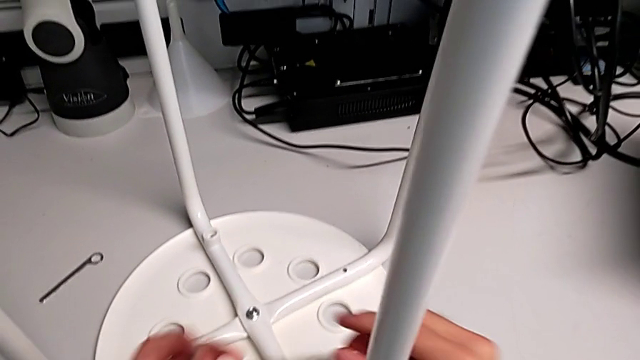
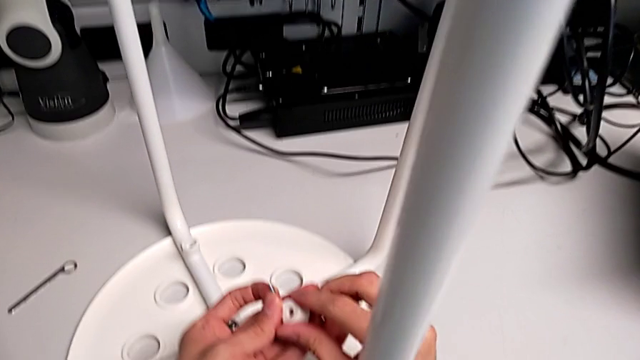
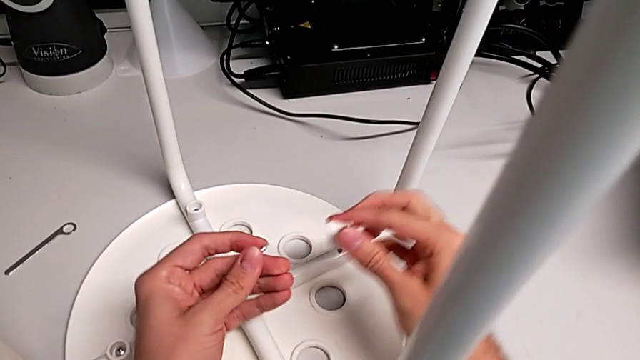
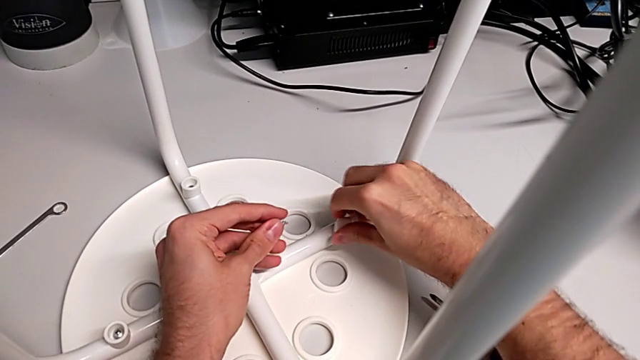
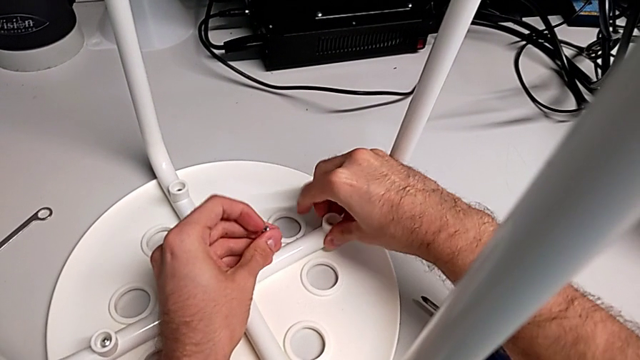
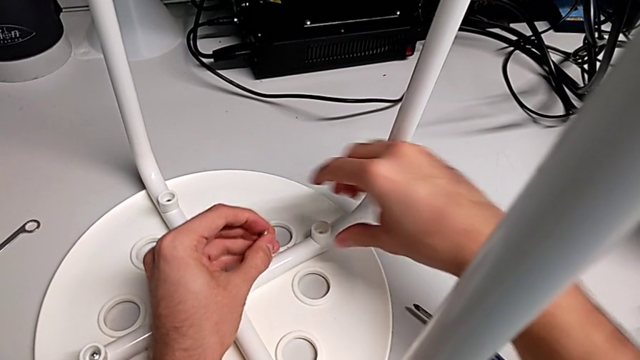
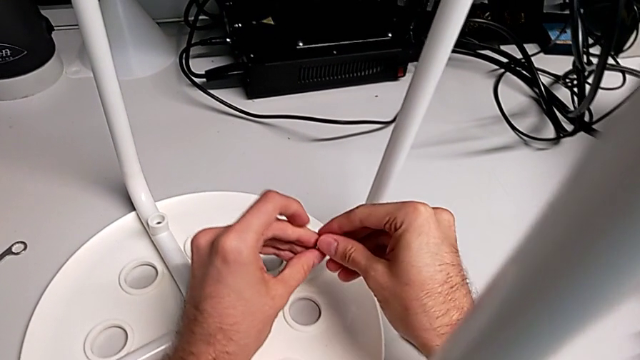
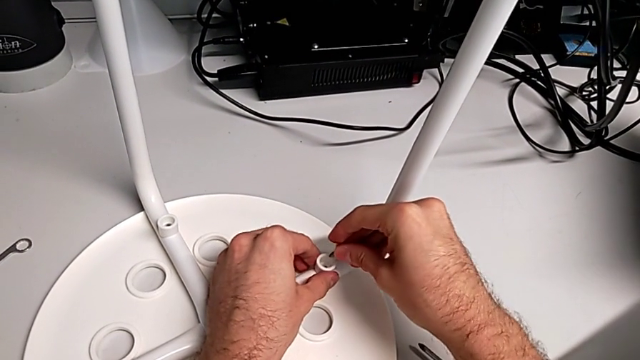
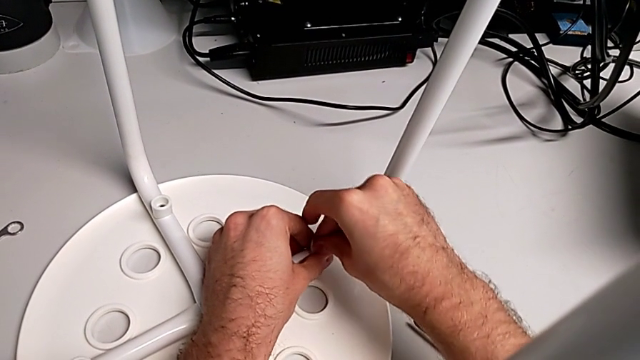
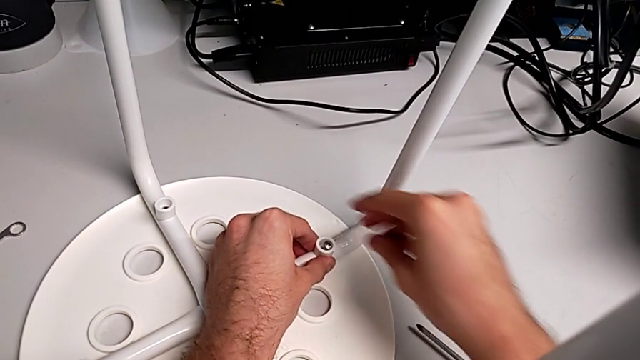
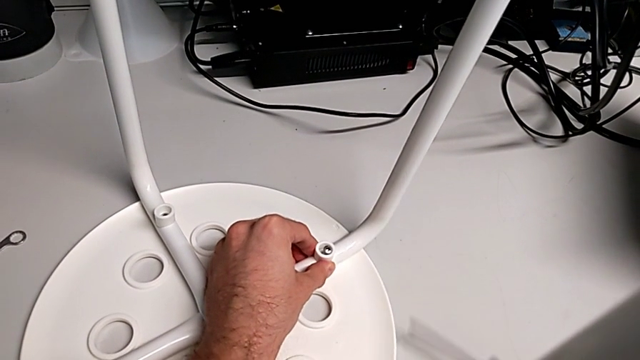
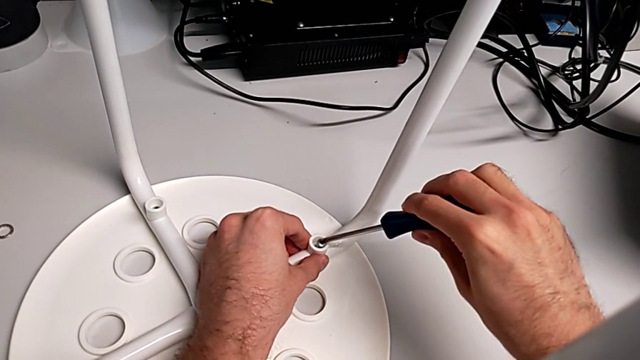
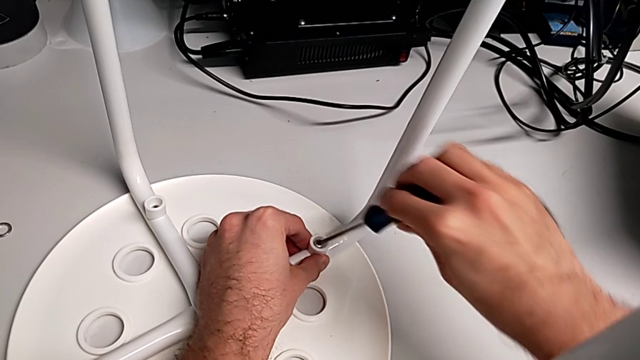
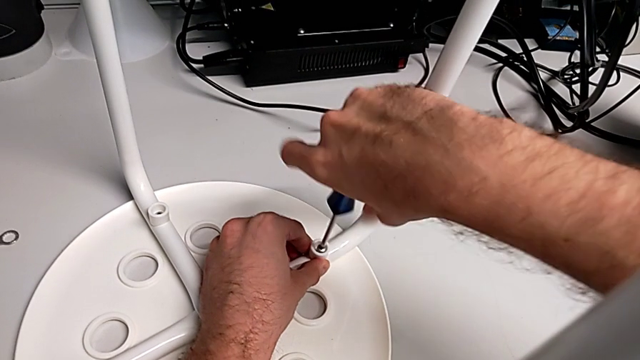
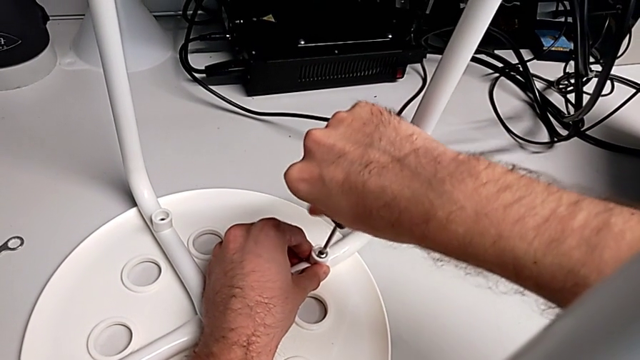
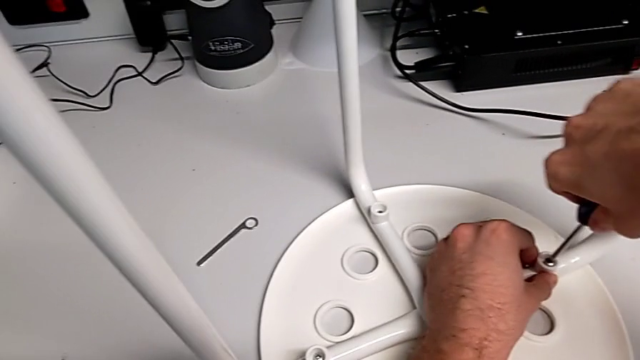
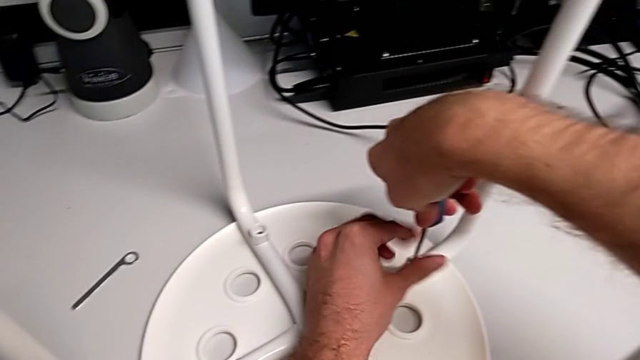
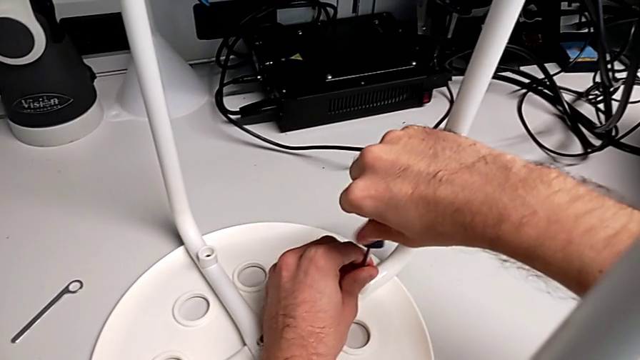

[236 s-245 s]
The camera wearer is assembling the seat. They align the washer, insert the screw, grab the screwdriver, insert it and begin to screw the screw.

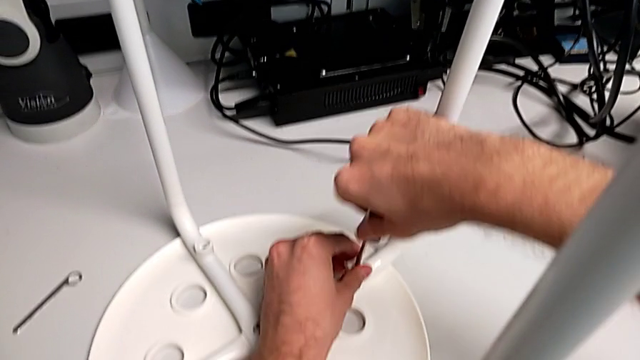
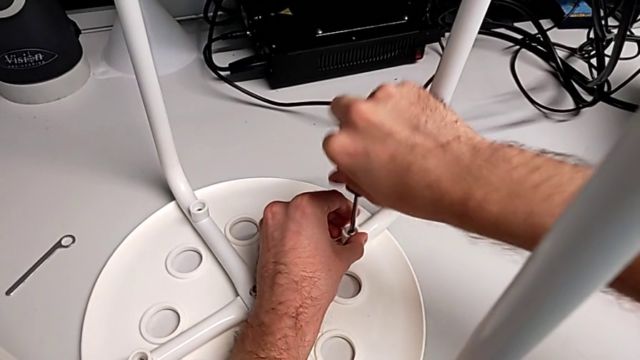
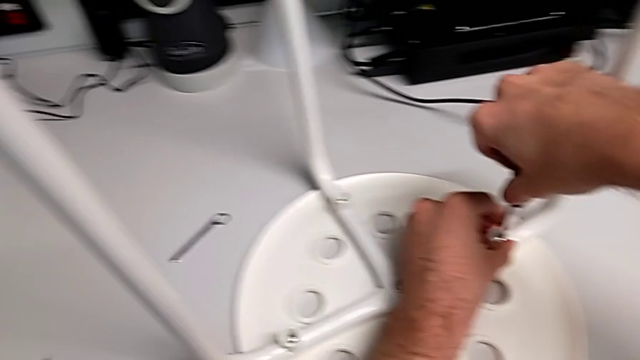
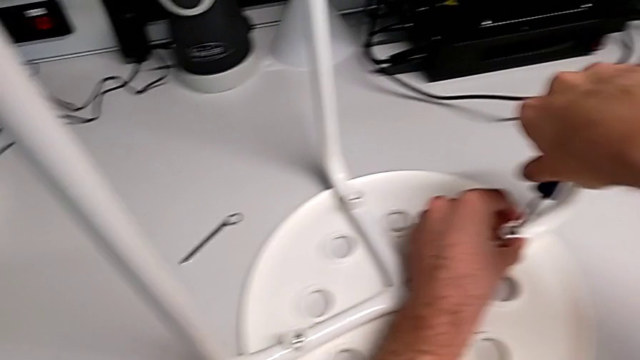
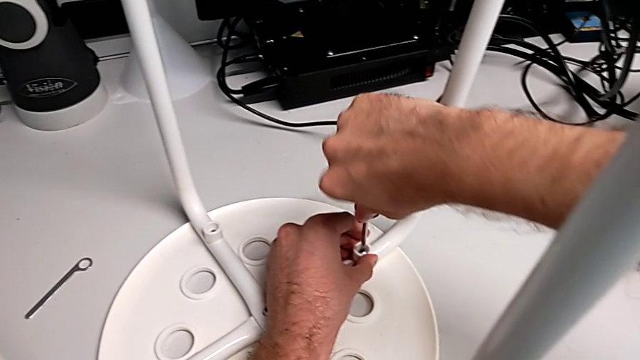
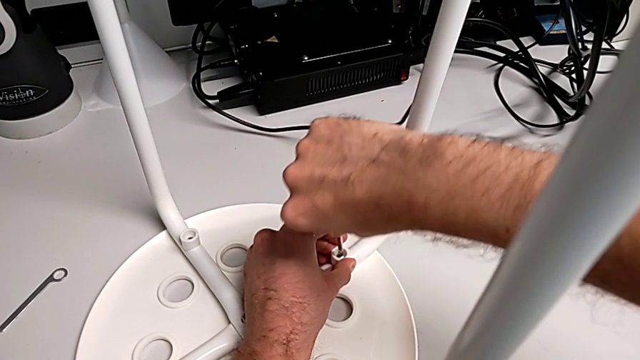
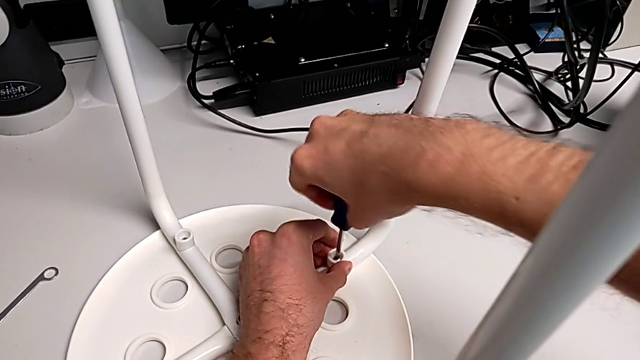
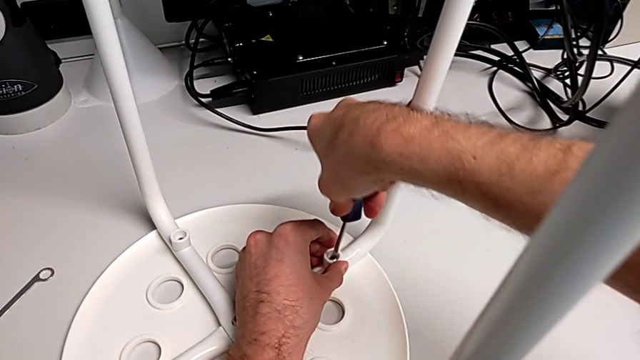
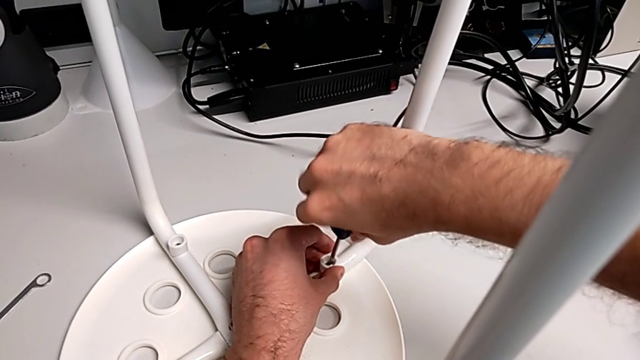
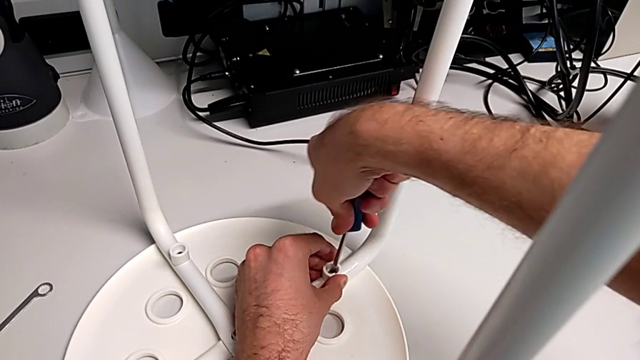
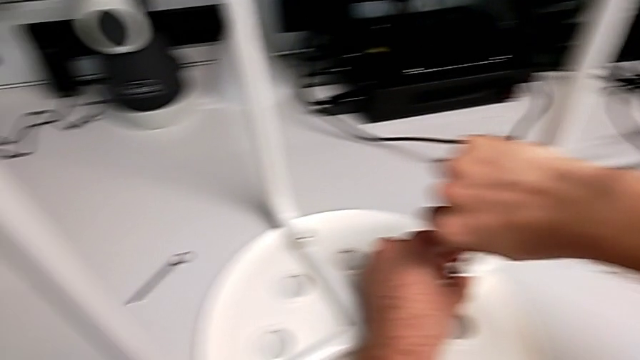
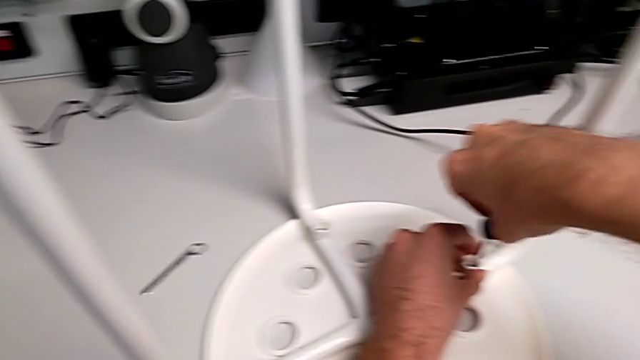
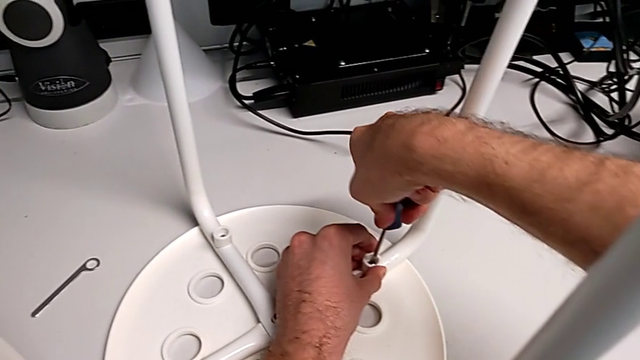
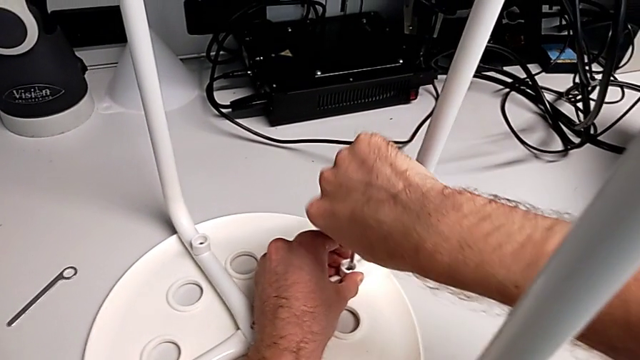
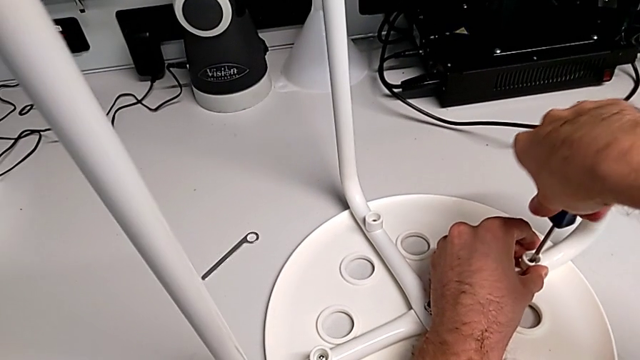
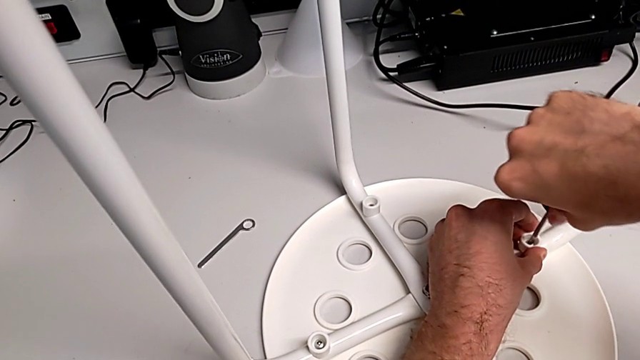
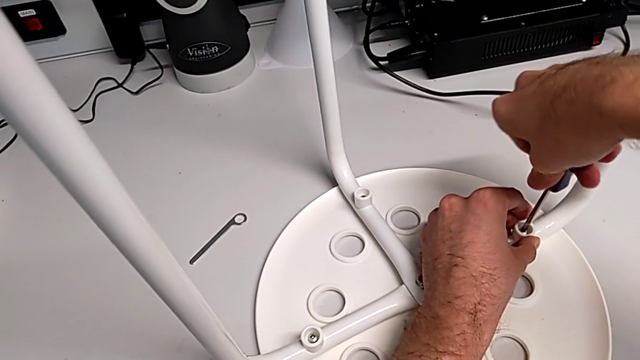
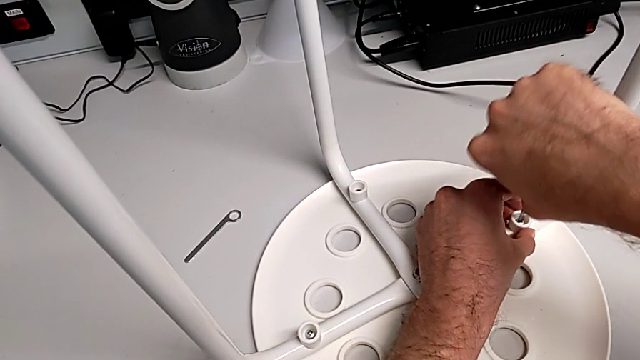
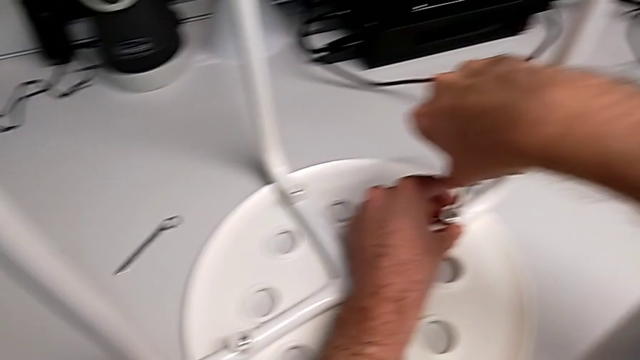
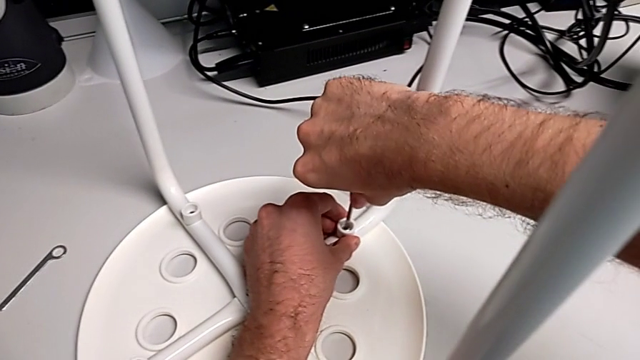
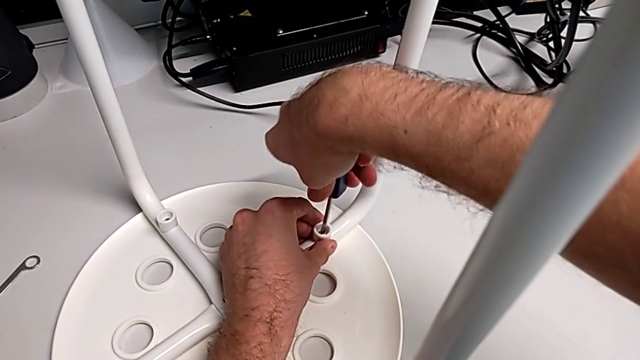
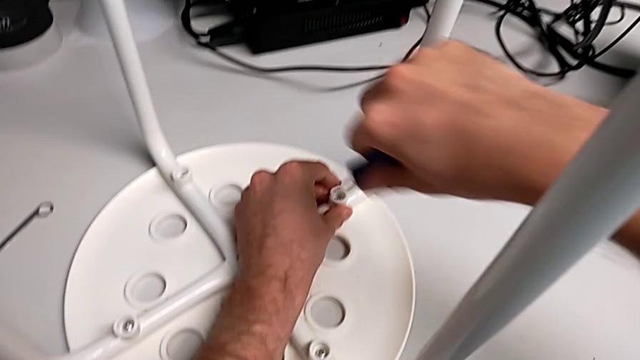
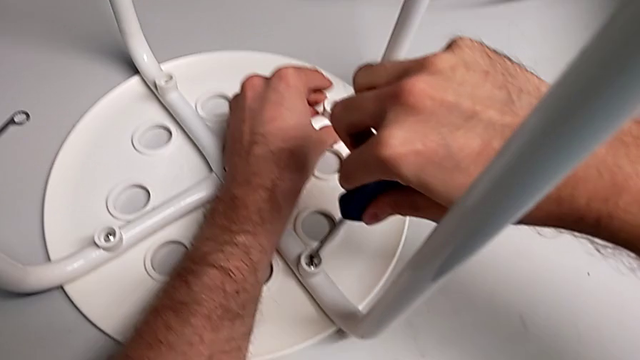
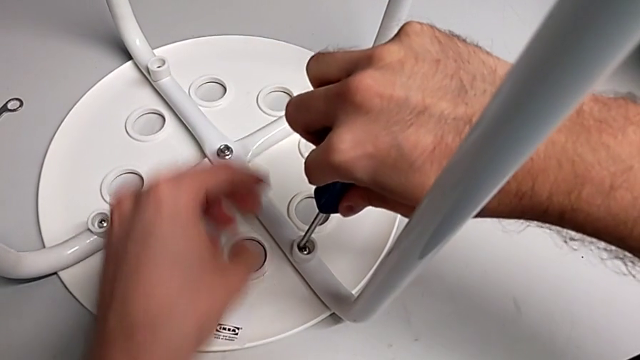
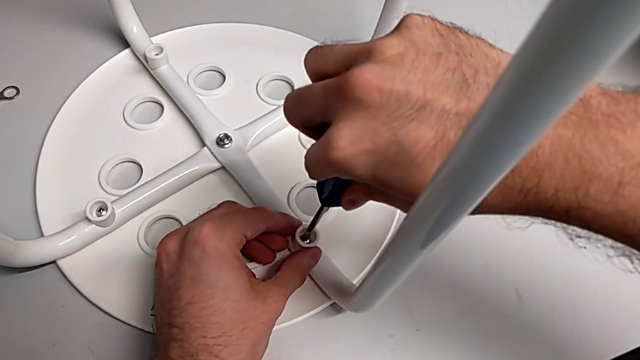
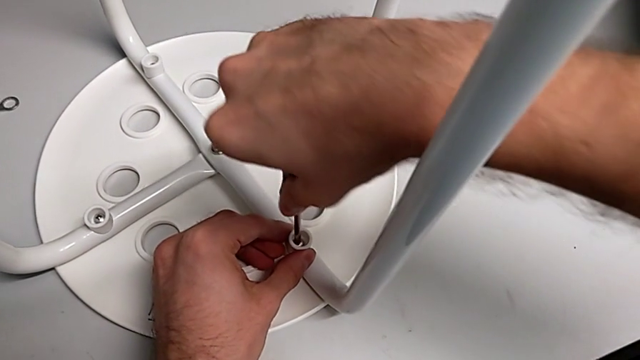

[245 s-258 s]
The camera wearer is assembling the seat. They keep screwing the screw, withdraw the screwdriver and insert it.
